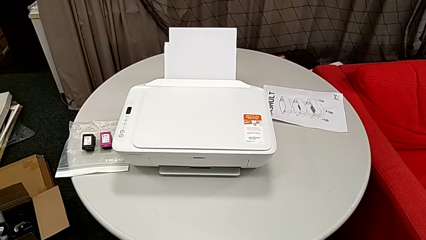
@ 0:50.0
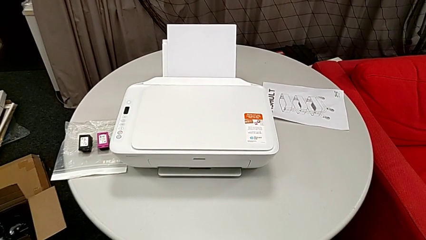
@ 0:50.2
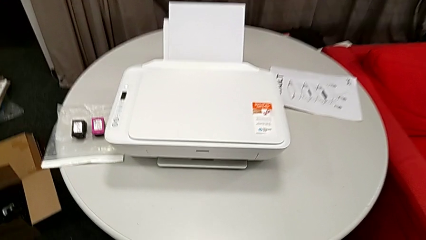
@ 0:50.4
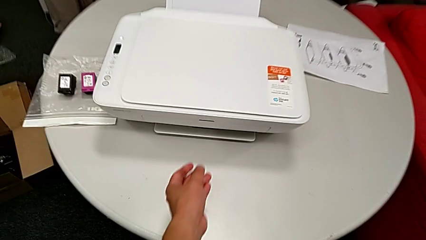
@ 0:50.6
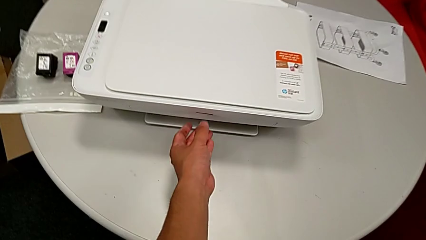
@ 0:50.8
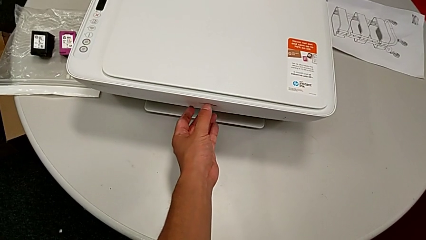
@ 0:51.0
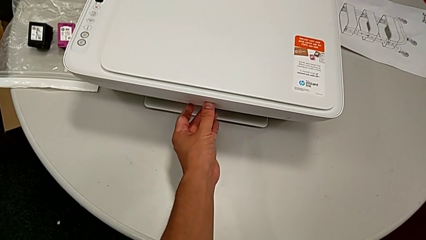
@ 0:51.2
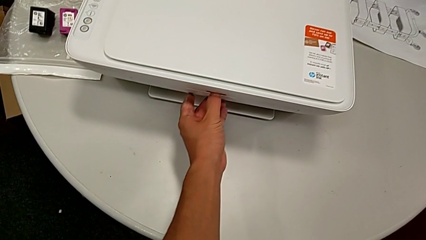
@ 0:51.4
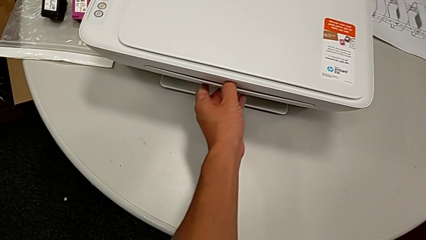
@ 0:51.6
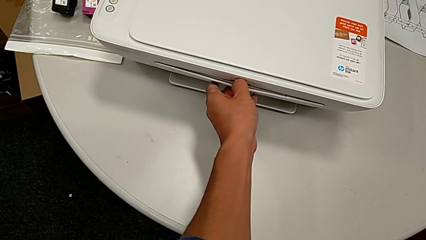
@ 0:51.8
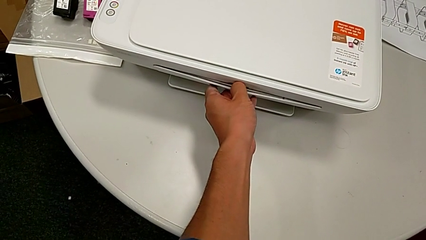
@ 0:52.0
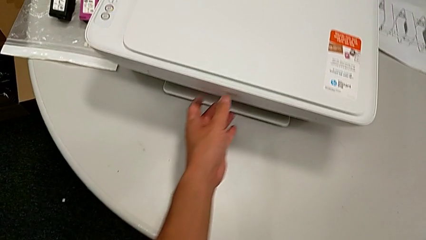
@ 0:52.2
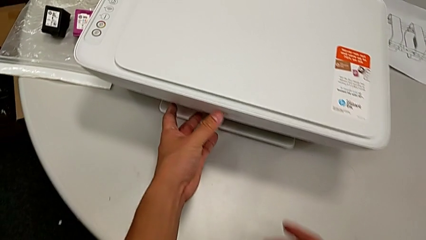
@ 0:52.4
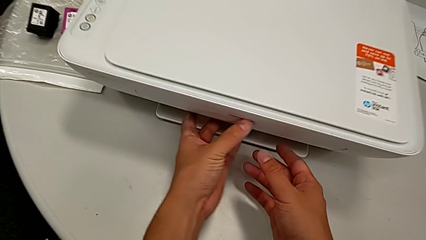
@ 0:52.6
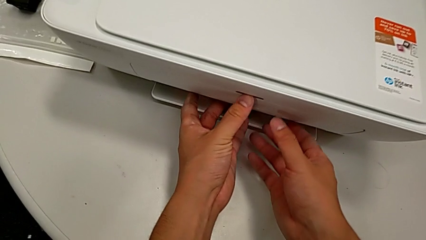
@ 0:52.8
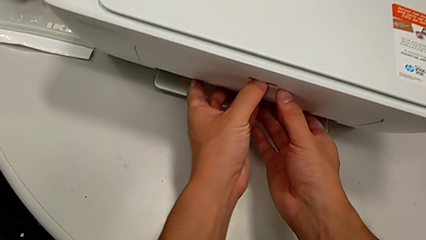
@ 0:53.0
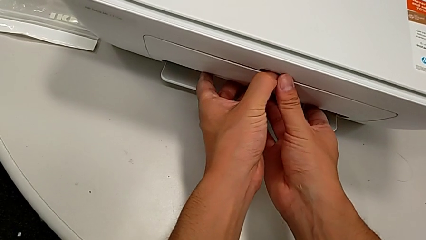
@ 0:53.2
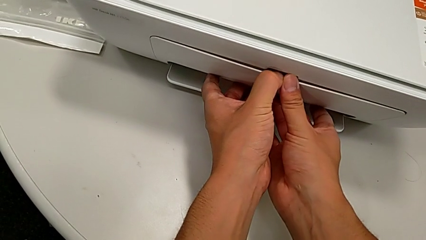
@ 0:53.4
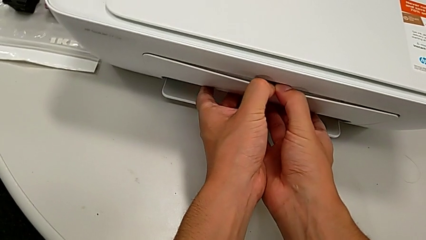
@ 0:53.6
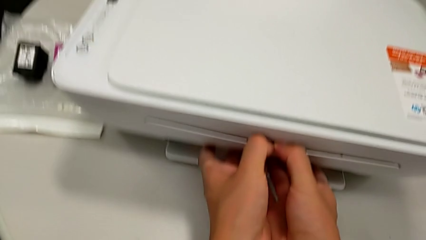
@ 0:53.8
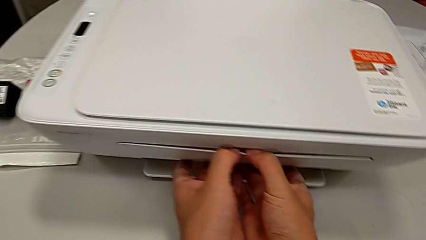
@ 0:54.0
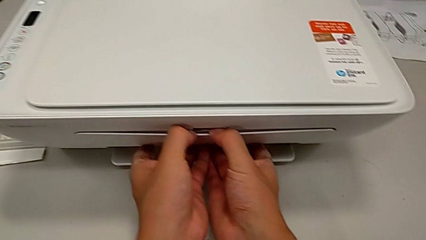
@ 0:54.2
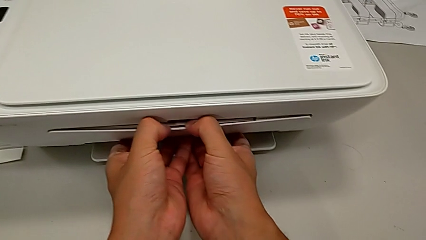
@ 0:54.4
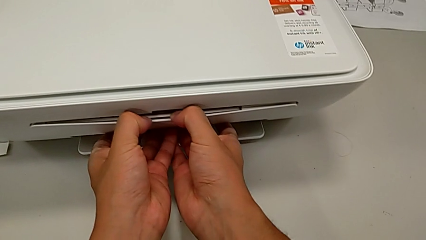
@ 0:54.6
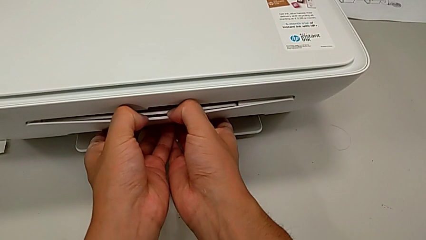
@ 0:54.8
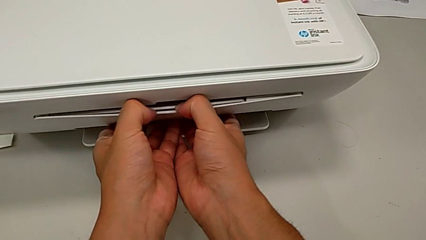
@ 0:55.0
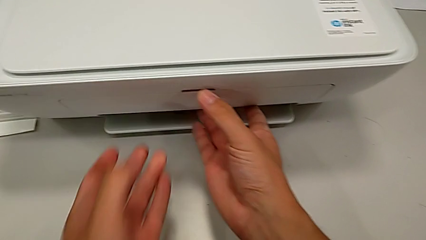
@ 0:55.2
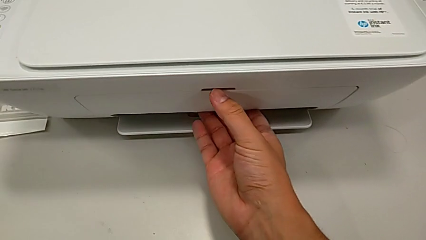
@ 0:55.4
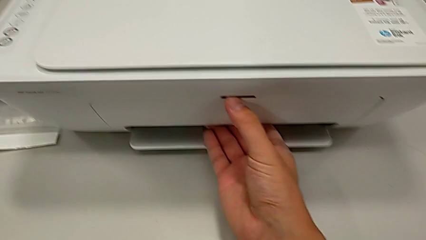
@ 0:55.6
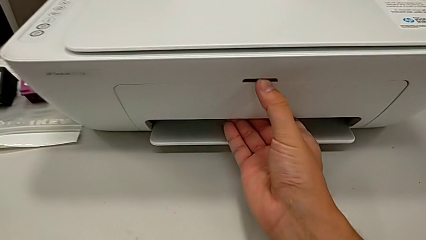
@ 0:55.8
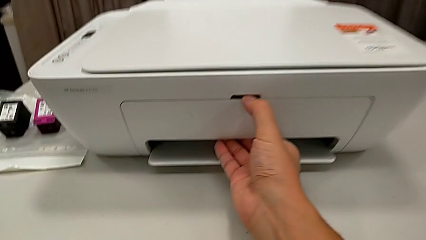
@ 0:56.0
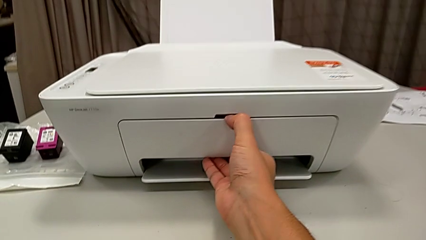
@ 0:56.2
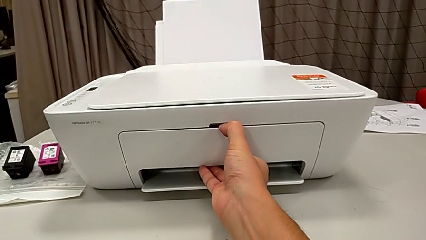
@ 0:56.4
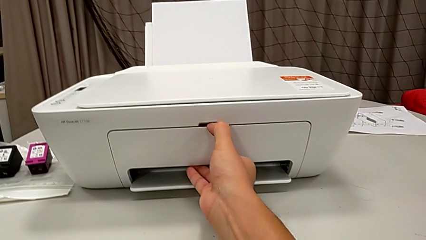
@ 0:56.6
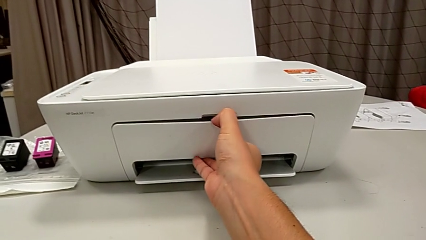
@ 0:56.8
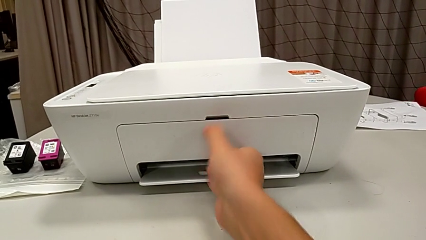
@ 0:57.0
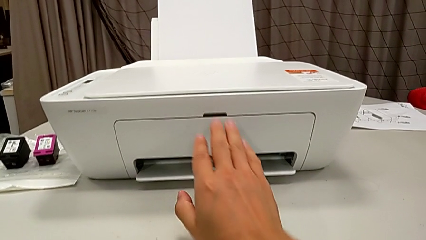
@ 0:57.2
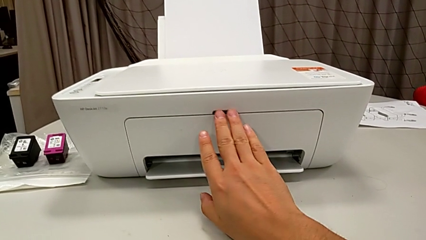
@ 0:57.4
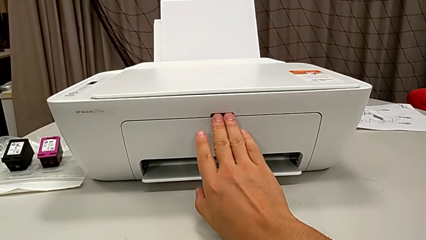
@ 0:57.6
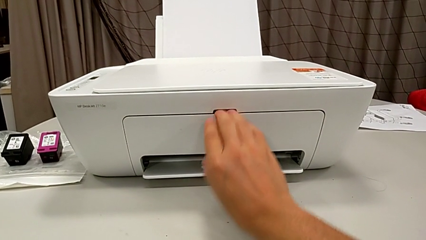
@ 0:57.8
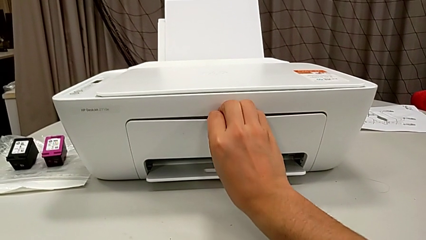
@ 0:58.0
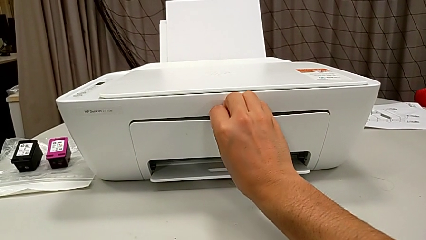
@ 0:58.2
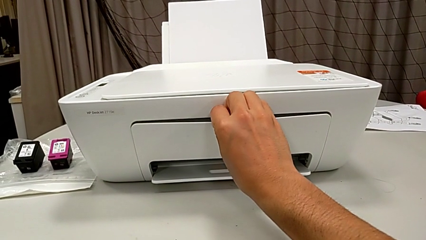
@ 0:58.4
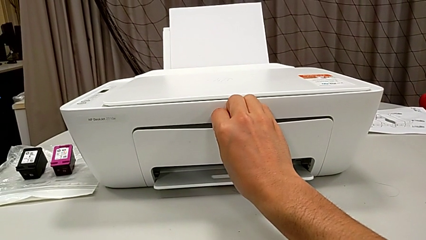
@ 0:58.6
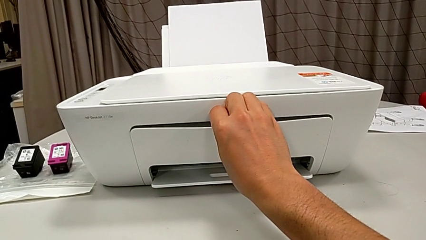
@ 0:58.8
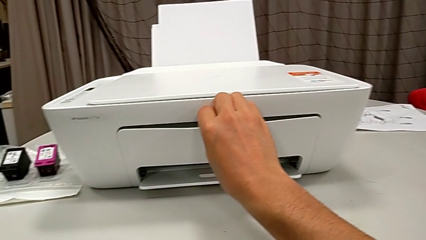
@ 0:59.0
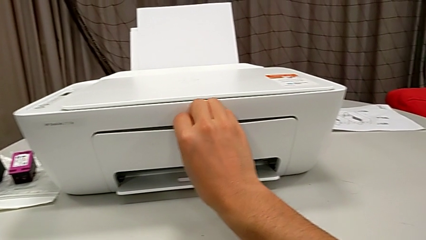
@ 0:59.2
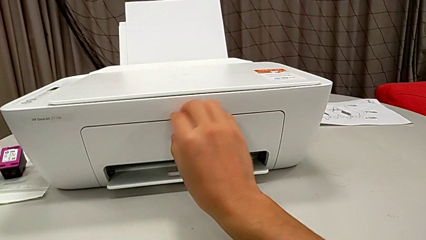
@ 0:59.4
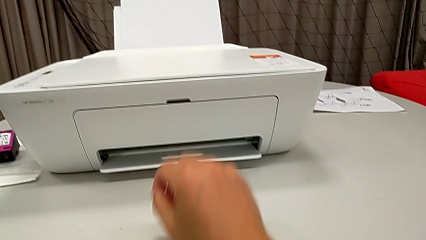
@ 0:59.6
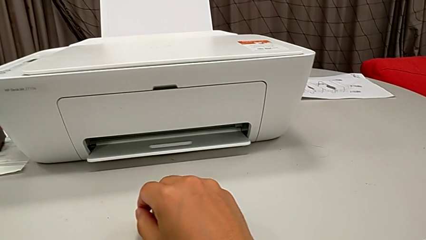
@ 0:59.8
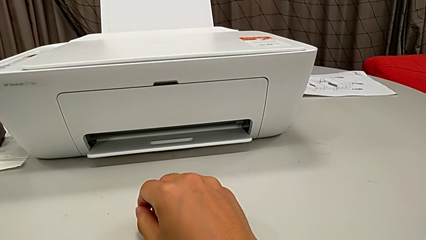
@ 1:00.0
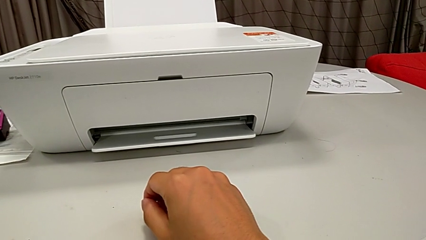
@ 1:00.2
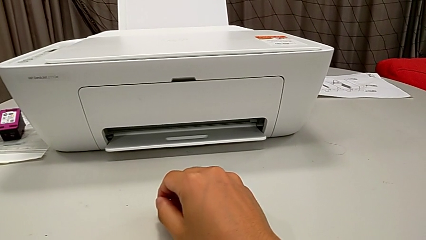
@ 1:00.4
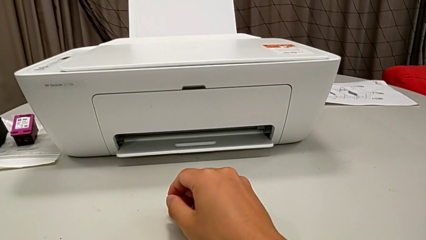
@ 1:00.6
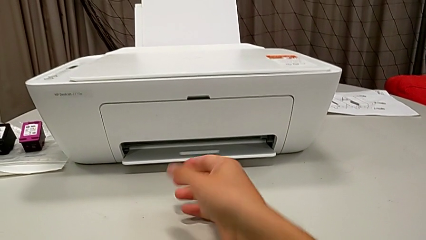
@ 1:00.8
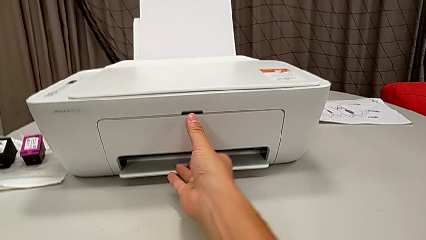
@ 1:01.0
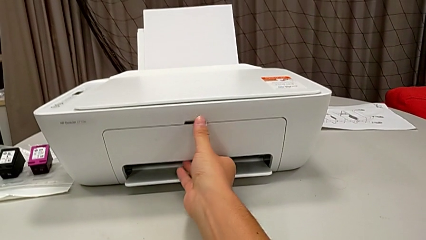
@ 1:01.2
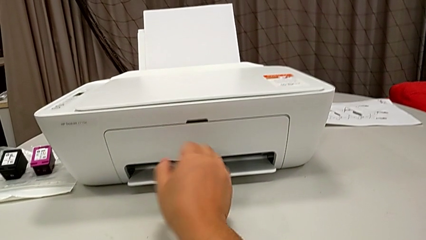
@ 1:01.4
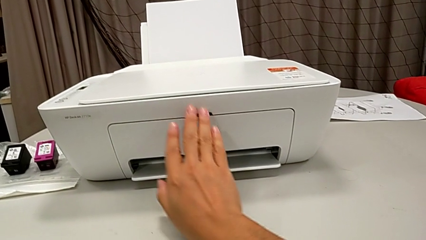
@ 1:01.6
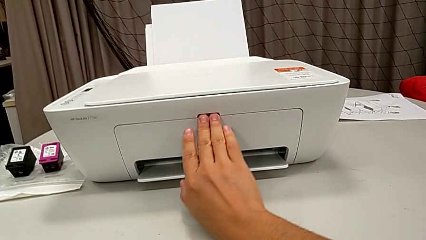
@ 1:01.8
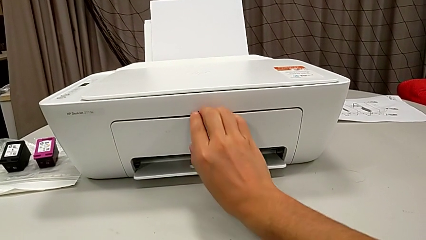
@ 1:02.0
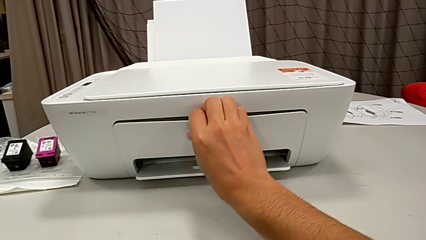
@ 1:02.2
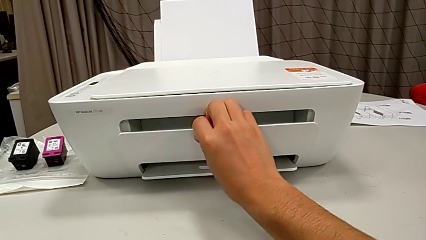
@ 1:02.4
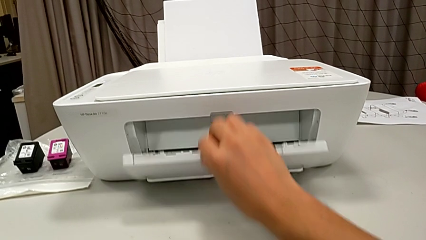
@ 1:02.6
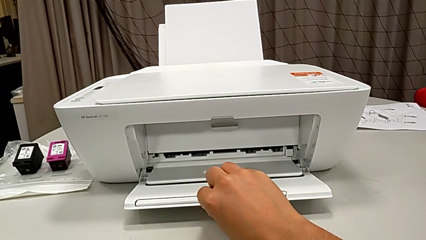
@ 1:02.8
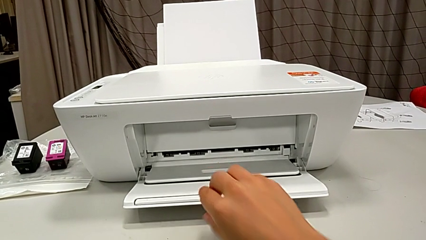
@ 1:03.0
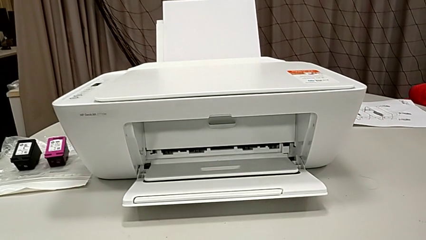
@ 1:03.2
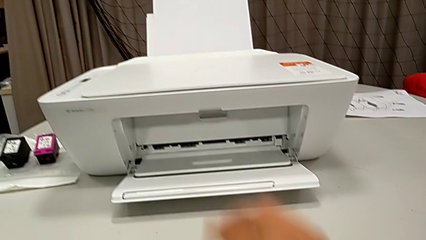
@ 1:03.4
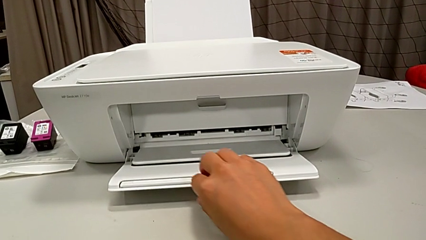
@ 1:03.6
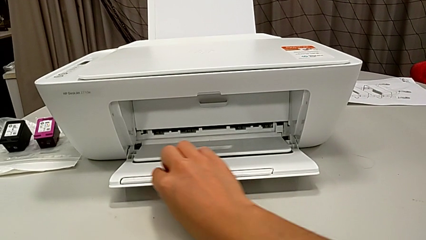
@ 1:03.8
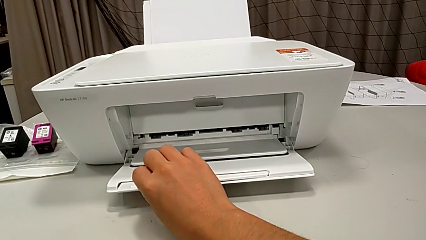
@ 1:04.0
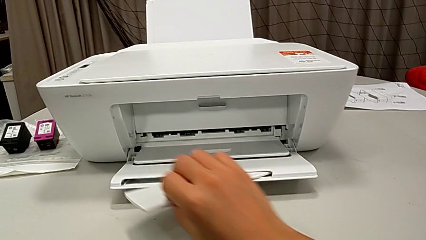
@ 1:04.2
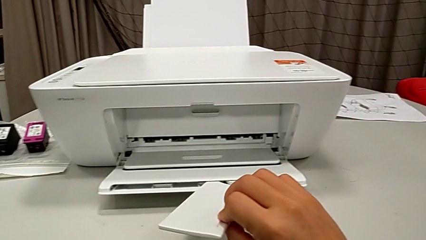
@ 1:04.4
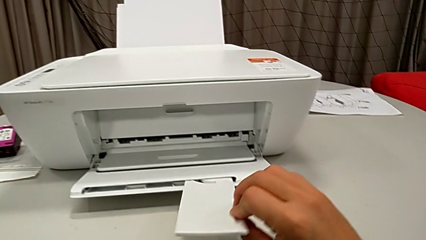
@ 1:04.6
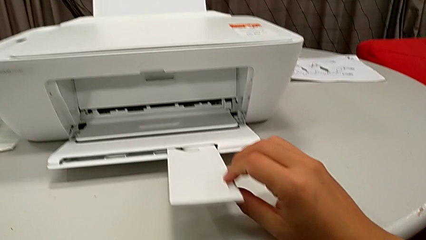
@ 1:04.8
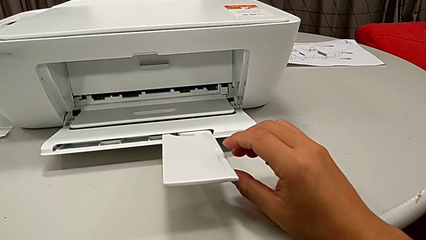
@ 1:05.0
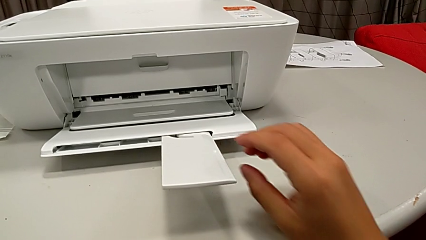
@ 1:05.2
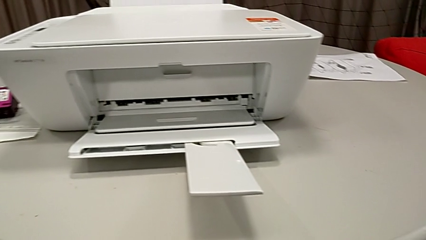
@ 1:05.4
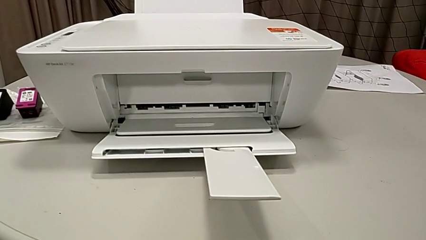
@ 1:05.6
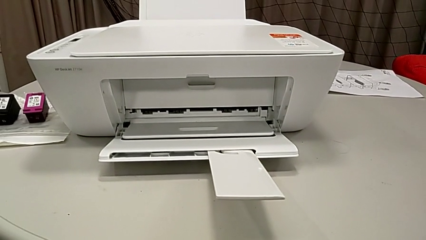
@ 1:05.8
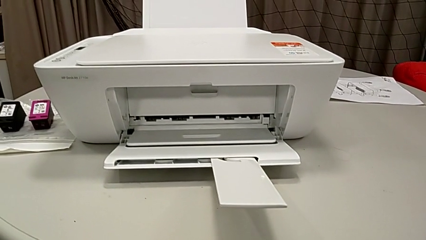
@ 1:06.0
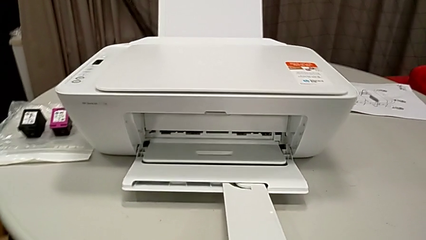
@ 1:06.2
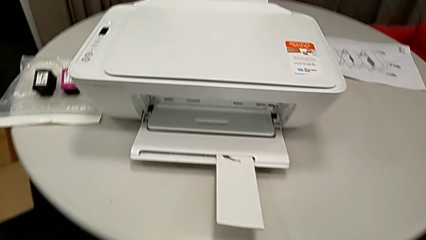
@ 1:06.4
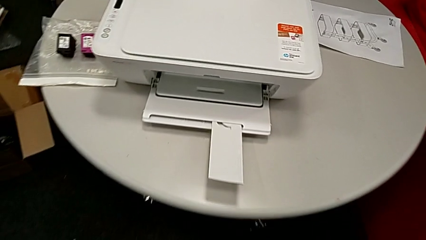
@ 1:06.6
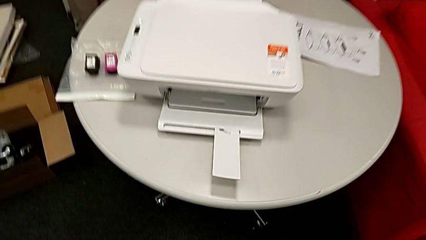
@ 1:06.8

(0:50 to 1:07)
The camera wearer opens their tray. They grab the paper tray, open it and open the extending paper tray.
